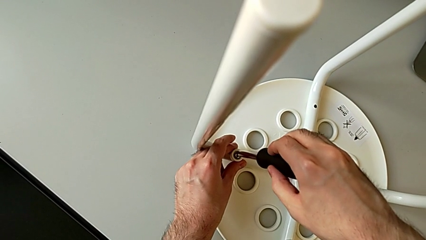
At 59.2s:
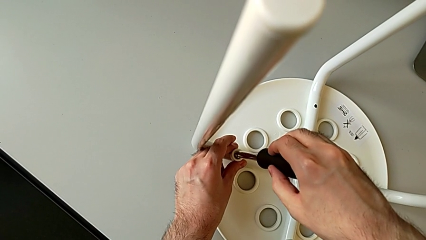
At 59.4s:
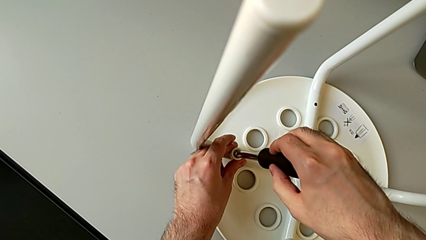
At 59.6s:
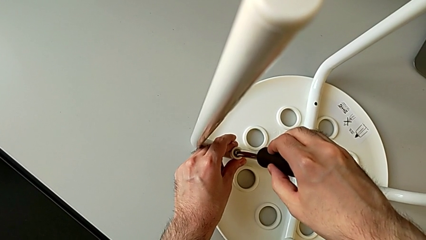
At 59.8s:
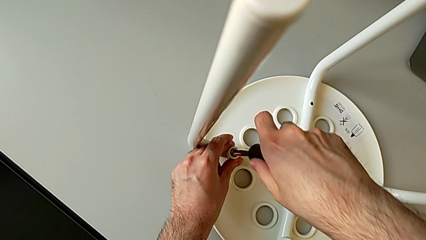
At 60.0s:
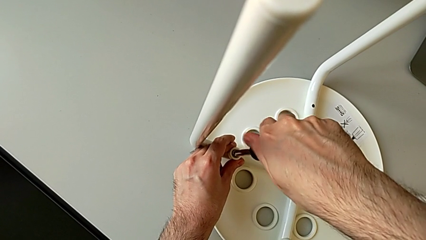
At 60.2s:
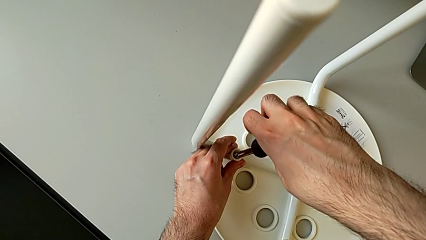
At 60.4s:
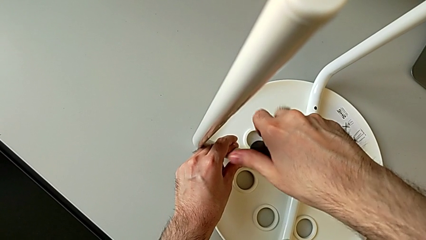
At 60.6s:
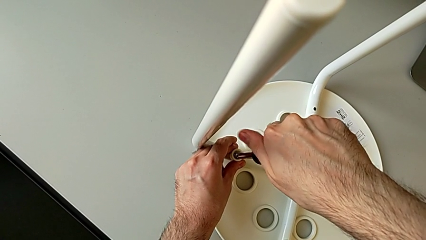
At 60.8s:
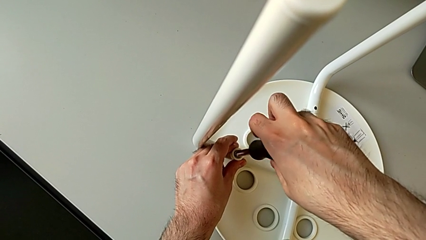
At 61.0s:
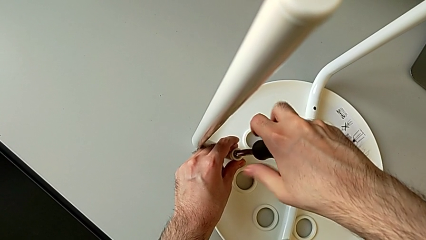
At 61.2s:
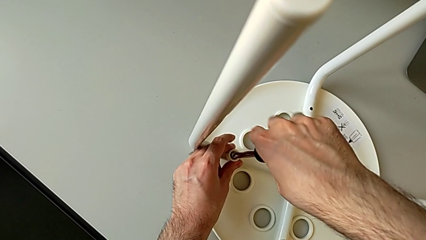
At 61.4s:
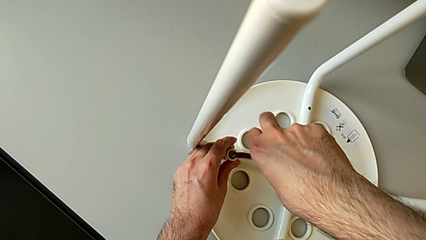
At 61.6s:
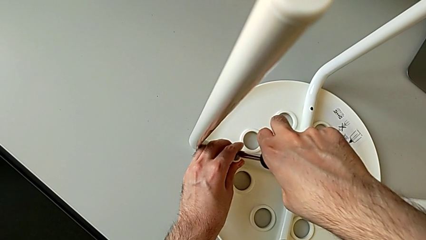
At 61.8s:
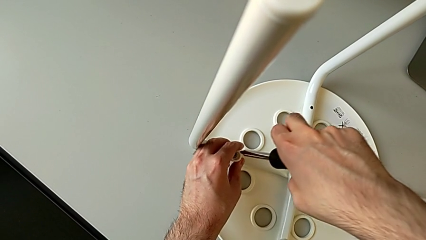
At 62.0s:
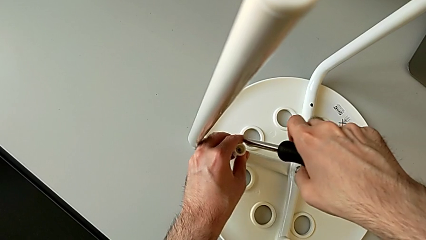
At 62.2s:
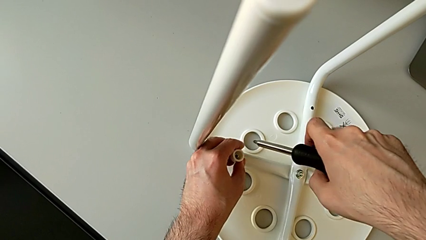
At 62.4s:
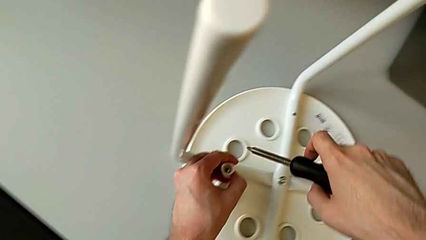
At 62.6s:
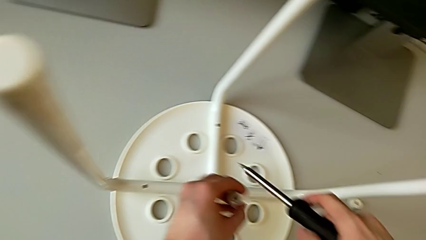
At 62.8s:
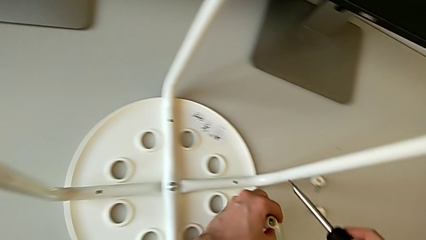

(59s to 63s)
The camera wearer is unscrewing the third screw on the leg of the chair. They insert the screwdriver, grab the third washer, unscrew the third screw, lift the black screwdriver and disassemble the third washer.

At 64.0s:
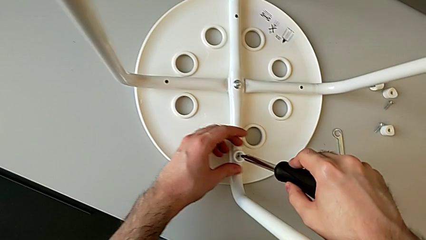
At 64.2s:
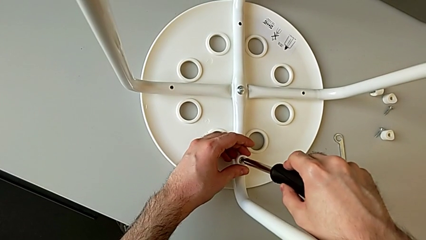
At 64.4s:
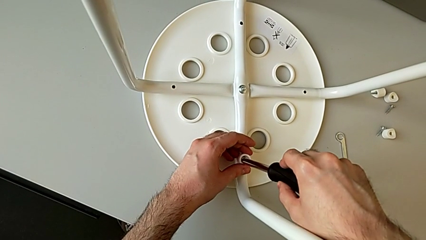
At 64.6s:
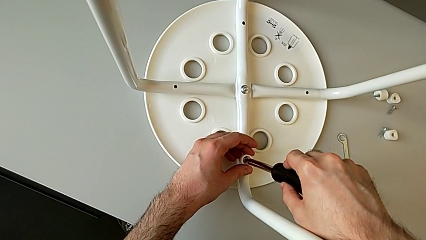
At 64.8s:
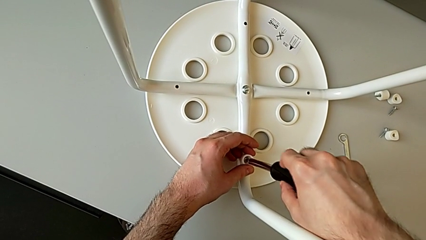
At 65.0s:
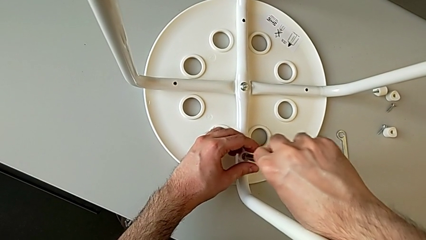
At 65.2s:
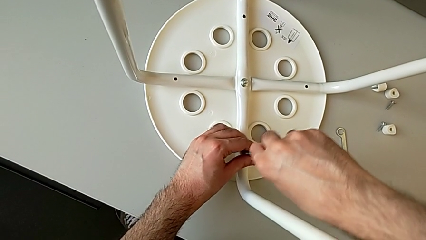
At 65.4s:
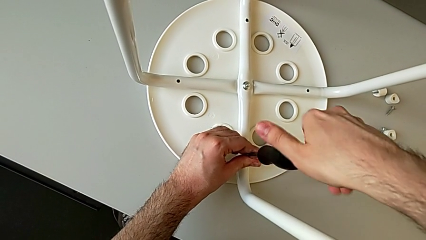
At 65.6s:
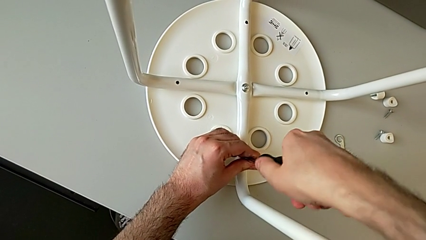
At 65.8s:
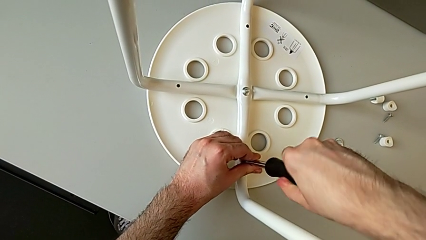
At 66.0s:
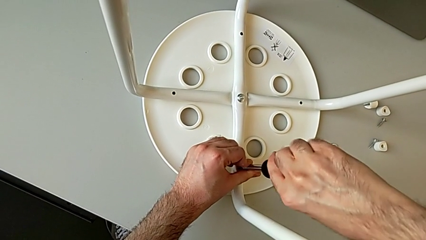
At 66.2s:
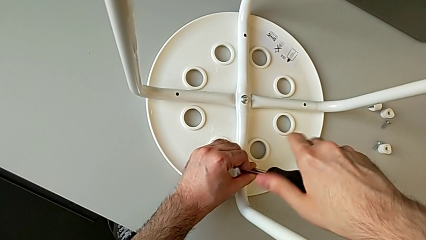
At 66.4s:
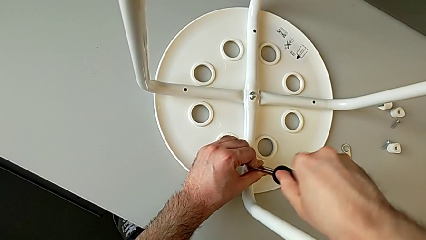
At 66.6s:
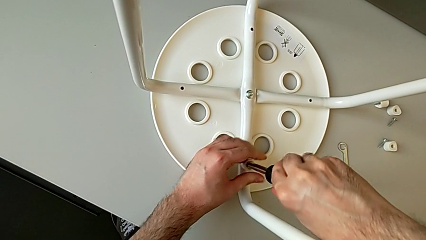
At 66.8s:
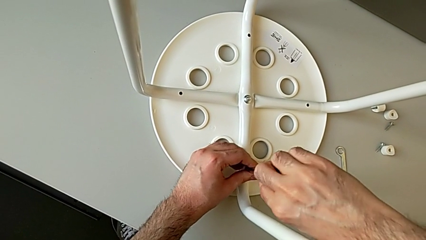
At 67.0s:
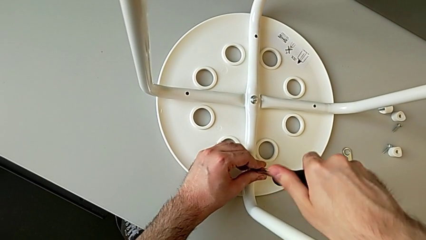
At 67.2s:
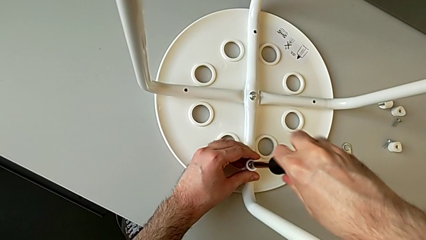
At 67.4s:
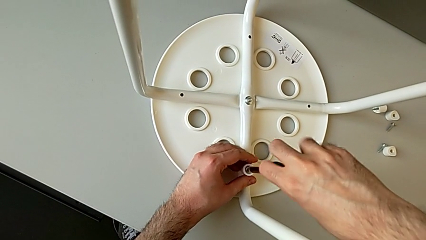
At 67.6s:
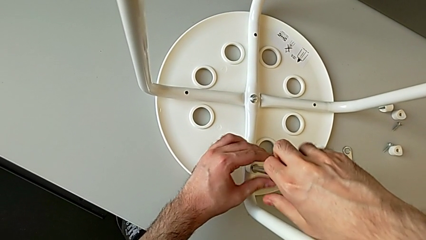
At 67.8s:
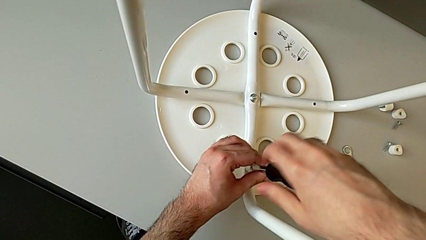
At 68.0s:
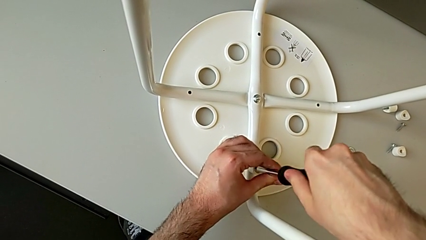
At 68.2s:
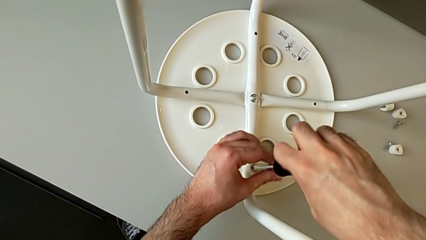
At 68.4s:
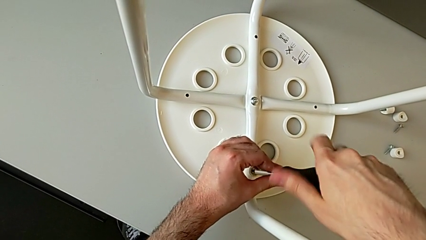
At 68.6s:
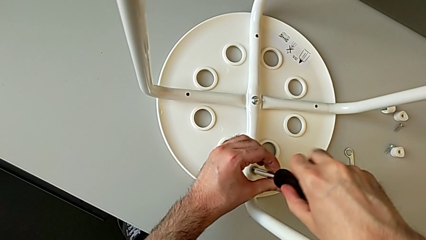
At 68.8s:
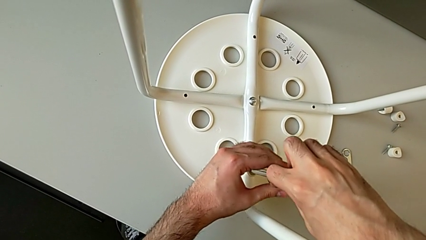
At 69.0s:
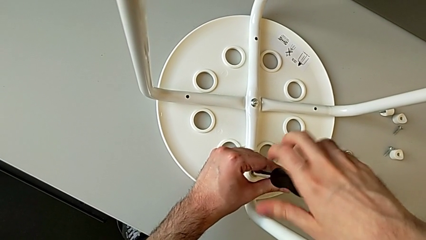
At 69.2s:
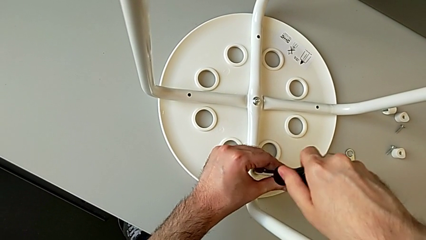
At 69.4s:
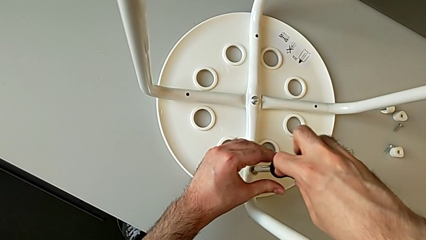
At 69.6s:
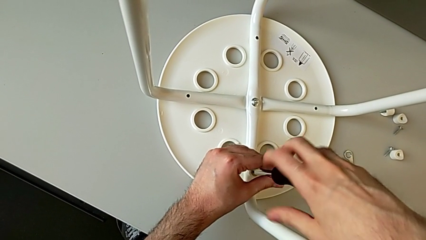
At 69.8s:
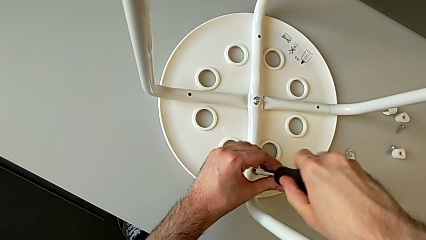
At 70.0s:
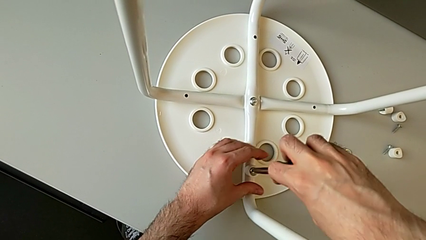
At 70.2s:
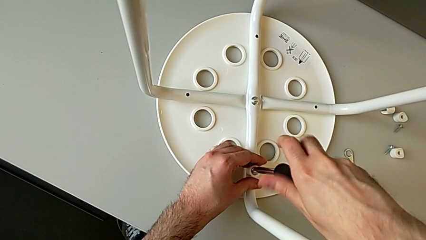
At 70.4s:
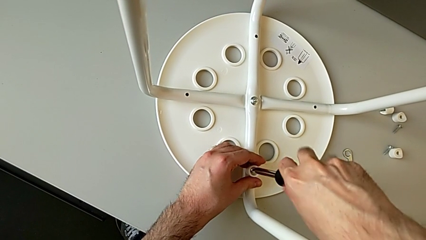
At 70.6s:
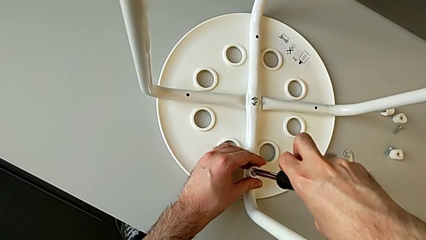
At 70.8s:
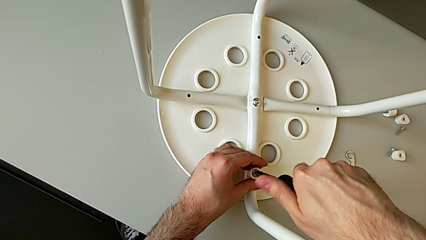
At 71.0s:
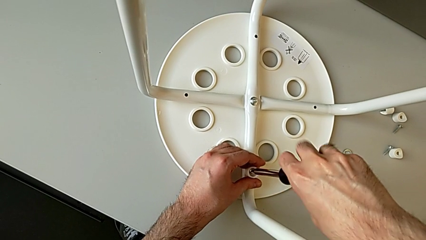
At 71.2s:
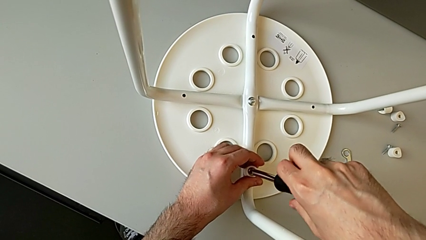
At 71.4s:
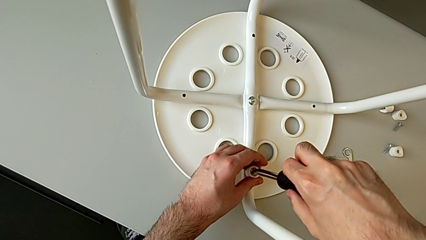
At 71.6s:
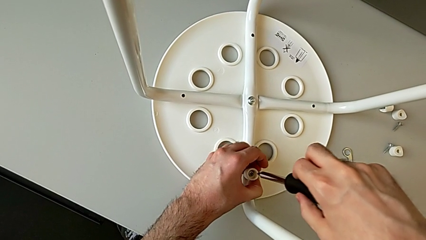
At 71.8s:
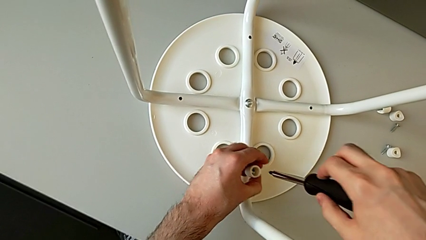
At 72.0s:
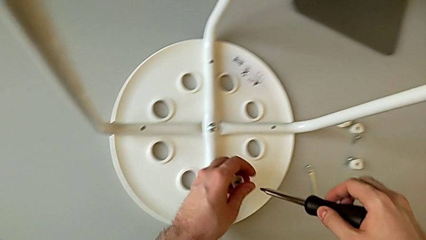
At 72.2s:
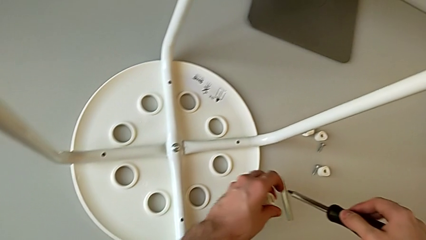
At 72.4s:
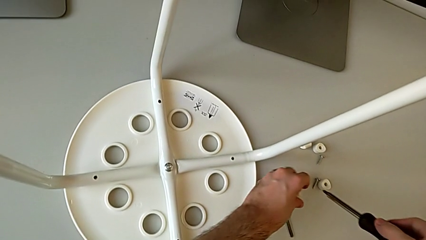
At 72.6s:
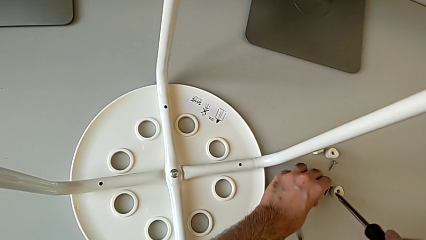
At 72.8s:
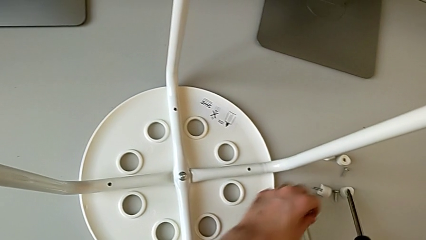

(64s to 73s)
The camera wearer unscrews the fourth screw on the leg of the chair. They insert the screwdriver, grab the fourth washer, unscrew the screw, grab the washer and lift the black screwdriver.

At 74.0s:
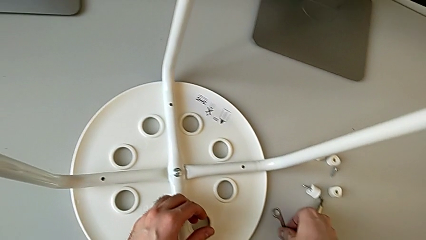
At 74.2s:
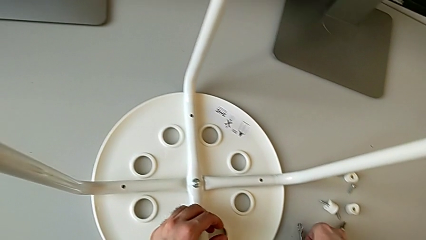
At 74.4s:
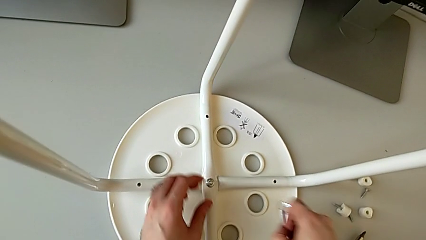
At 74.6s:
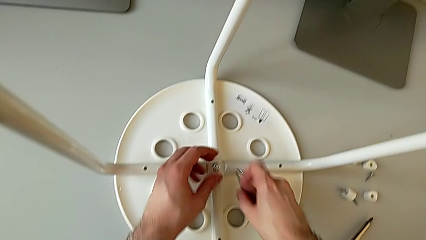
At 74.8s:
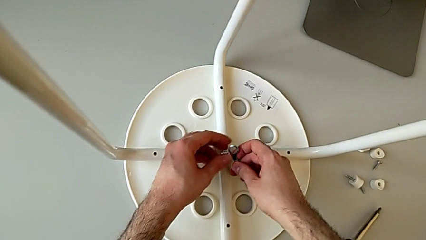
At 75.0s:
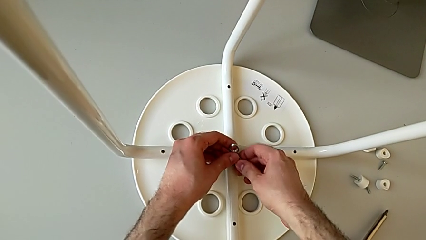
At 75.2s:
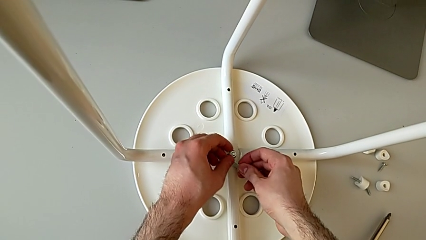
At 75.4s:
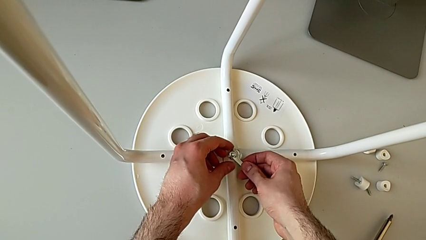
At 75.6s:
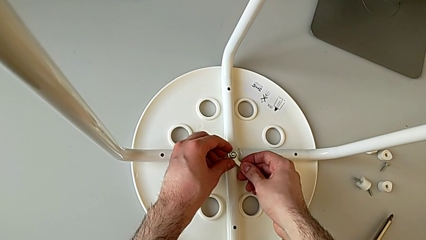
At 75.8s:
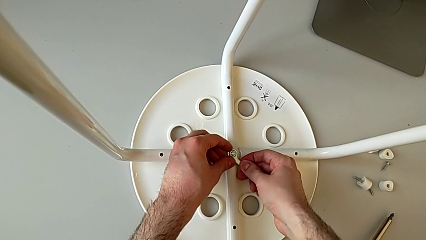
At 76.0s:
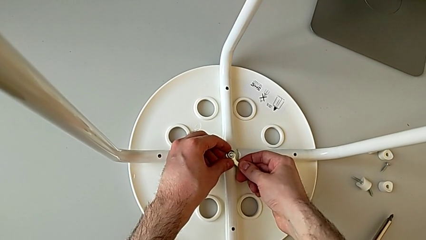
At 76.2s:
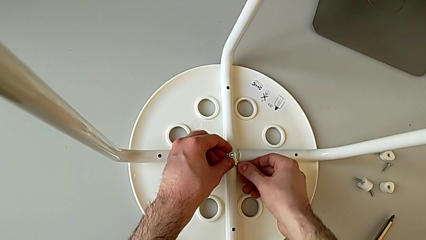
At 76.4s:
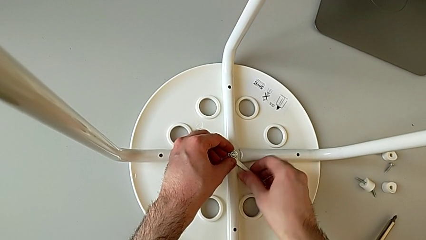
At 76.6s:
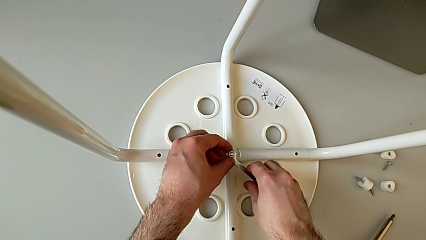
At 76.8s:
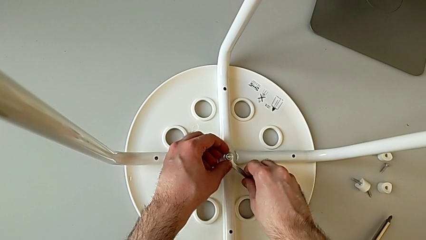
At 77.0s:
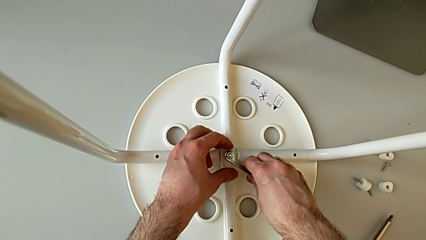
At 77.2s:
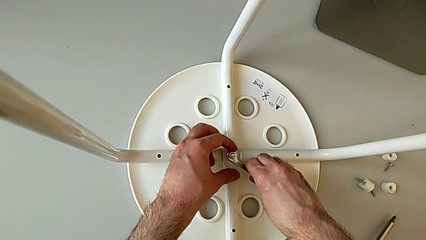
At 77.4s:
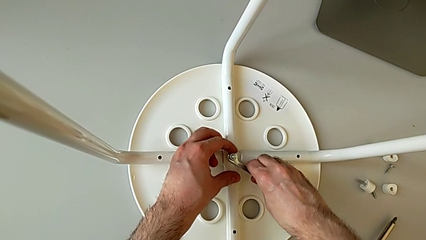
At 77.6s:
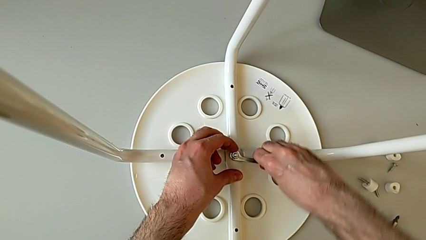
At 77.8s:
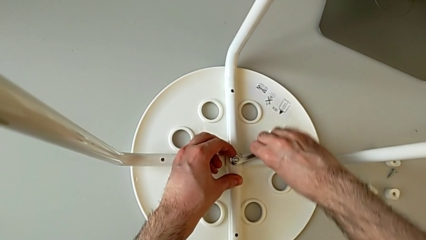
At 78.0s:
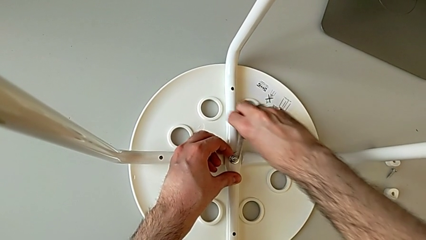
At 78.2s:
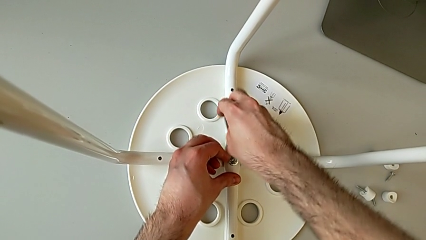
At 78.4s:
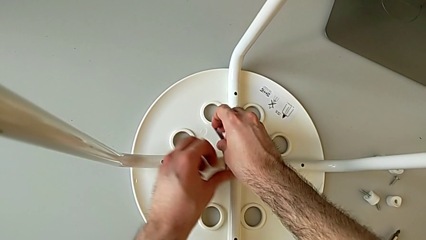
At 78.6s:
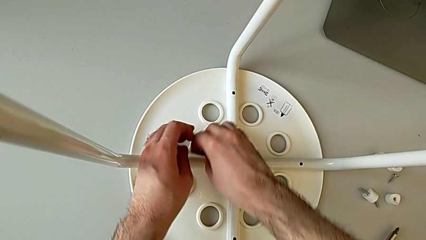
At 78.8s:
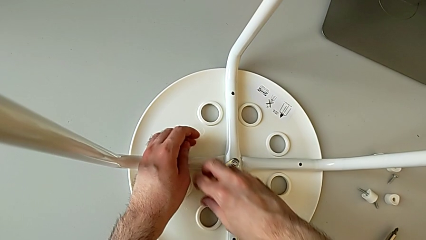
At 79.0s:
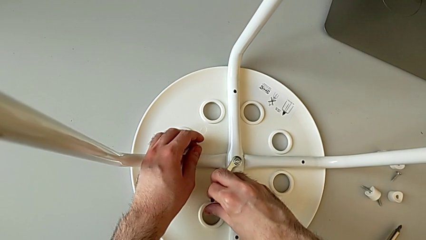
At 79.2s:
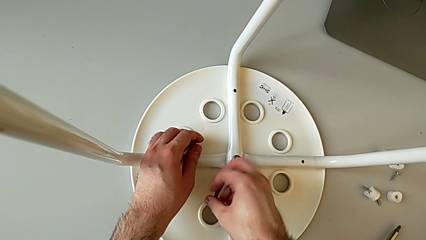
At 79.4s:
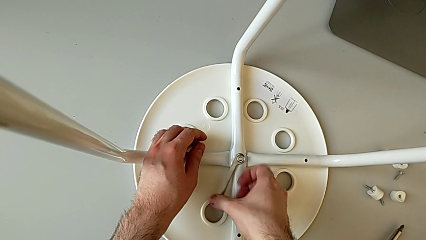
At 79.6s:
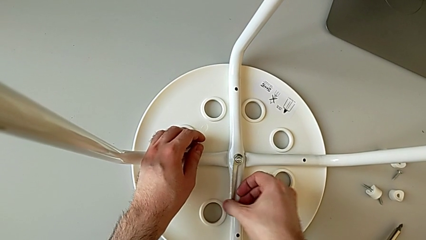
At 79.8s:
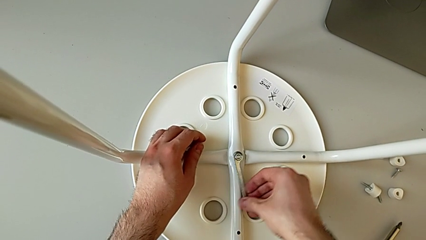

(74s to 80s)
The camera wearer is using a wrench to unscrew the middle hex nut. They grab the Allen wrench, insert it and begin to unscrew the middle hex nut.
